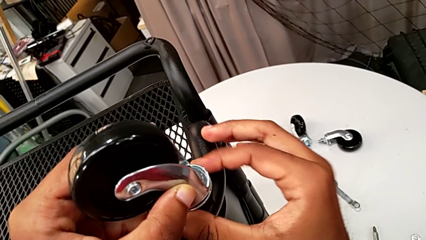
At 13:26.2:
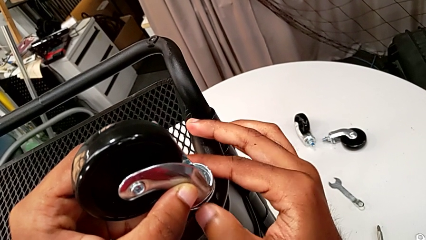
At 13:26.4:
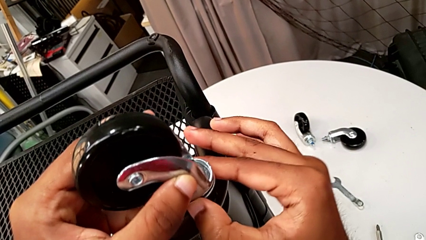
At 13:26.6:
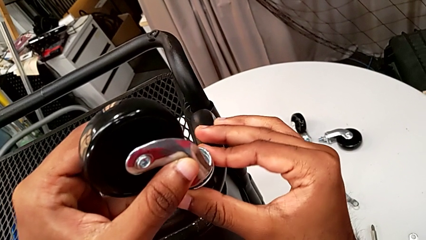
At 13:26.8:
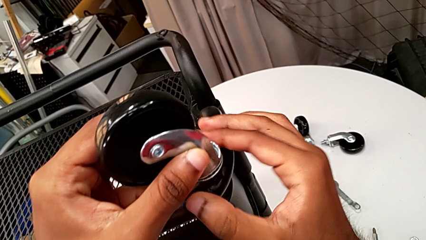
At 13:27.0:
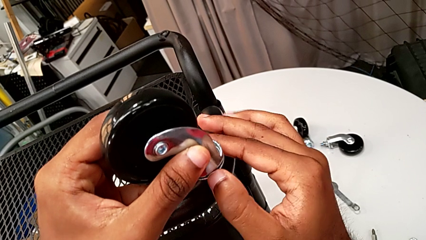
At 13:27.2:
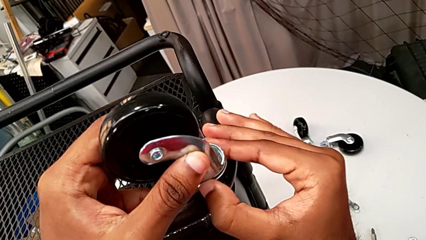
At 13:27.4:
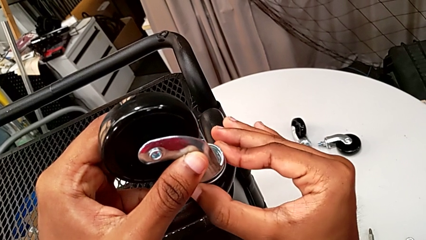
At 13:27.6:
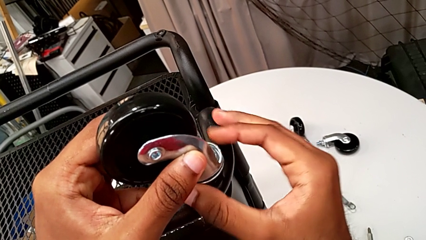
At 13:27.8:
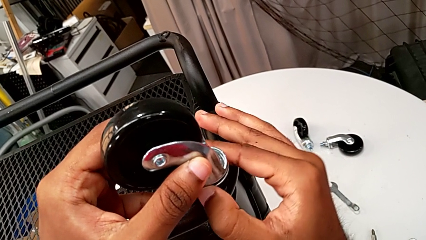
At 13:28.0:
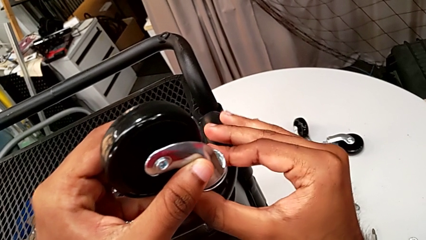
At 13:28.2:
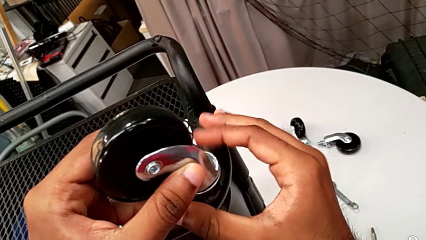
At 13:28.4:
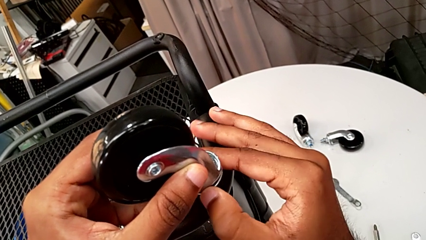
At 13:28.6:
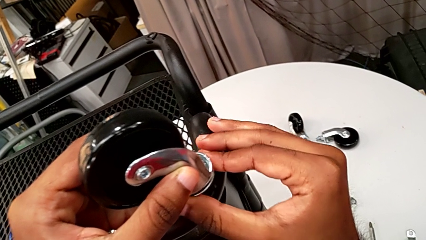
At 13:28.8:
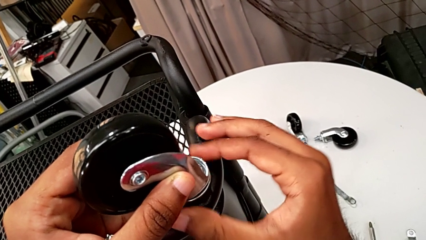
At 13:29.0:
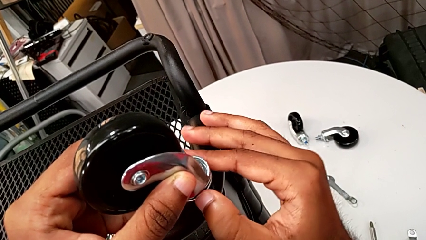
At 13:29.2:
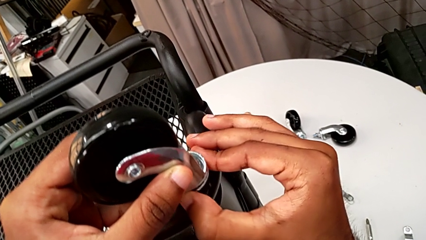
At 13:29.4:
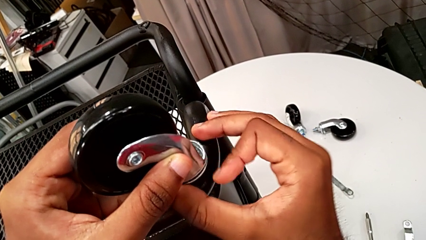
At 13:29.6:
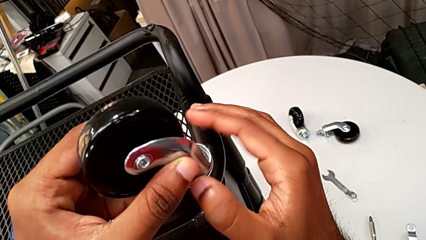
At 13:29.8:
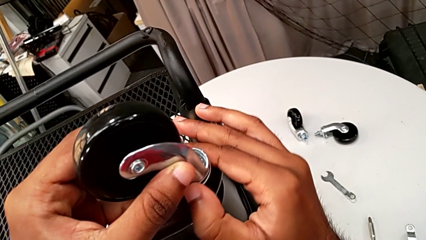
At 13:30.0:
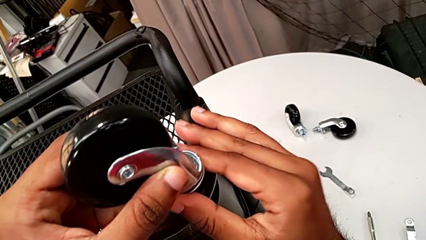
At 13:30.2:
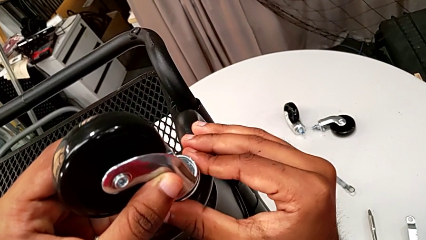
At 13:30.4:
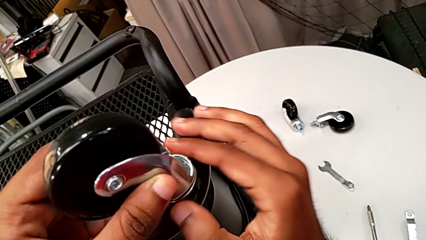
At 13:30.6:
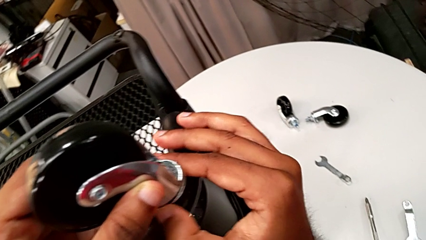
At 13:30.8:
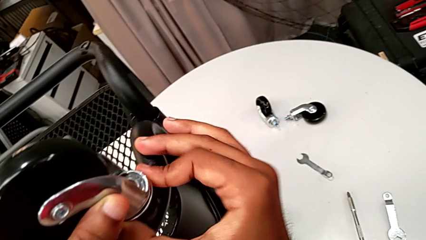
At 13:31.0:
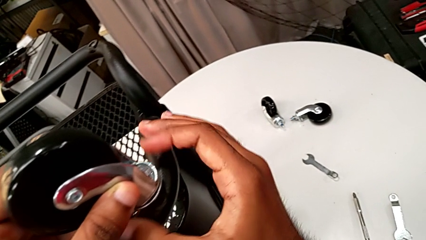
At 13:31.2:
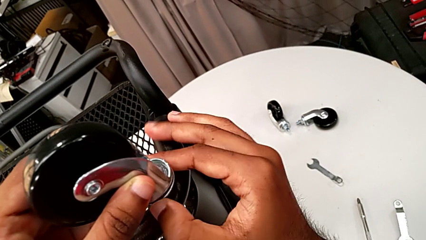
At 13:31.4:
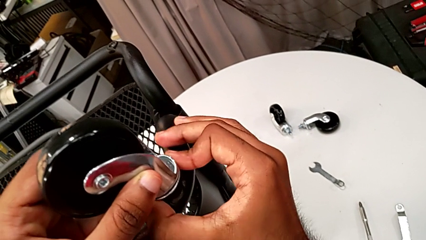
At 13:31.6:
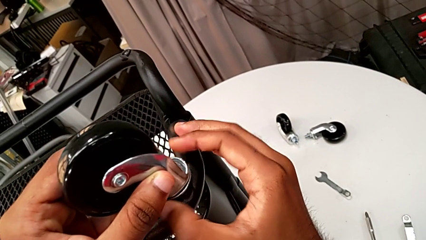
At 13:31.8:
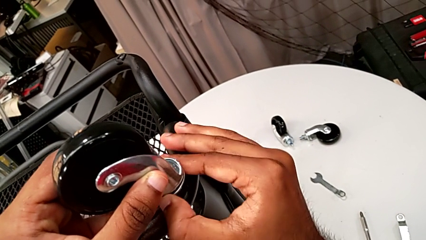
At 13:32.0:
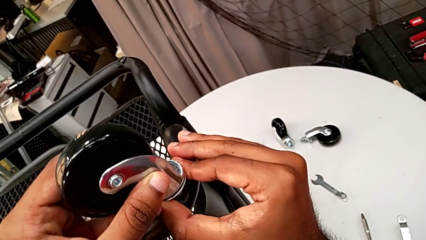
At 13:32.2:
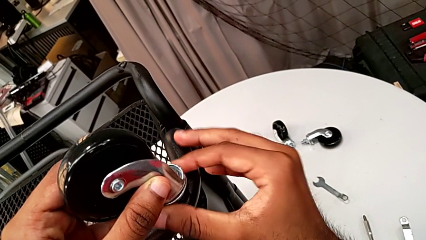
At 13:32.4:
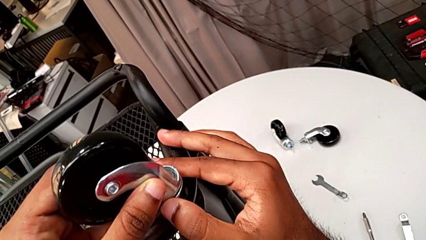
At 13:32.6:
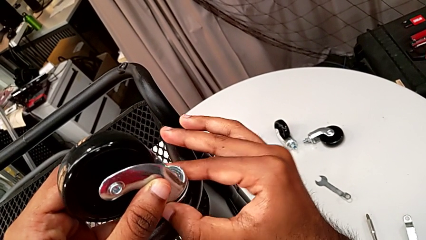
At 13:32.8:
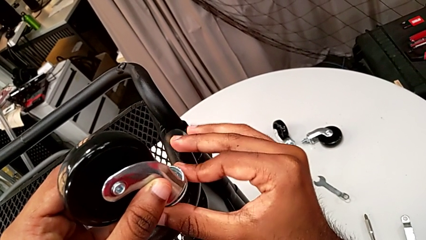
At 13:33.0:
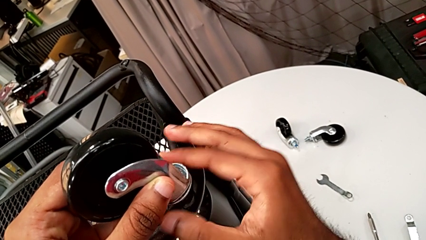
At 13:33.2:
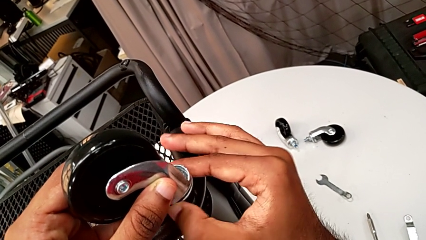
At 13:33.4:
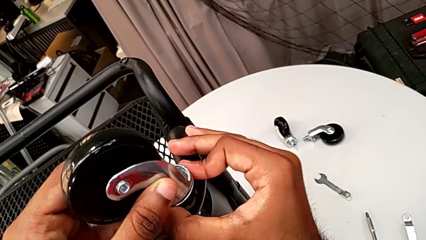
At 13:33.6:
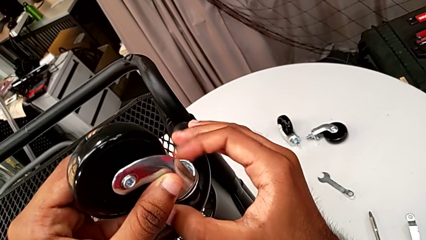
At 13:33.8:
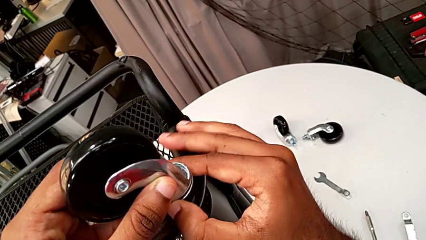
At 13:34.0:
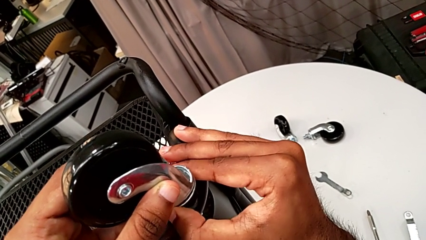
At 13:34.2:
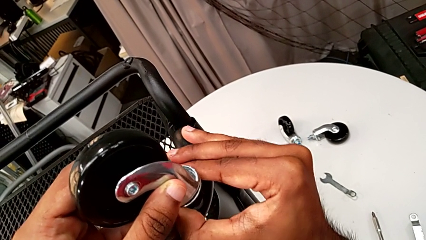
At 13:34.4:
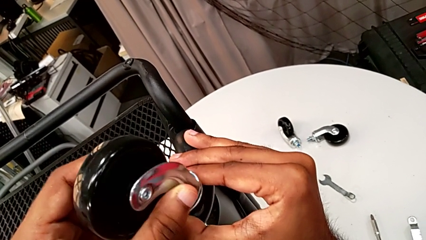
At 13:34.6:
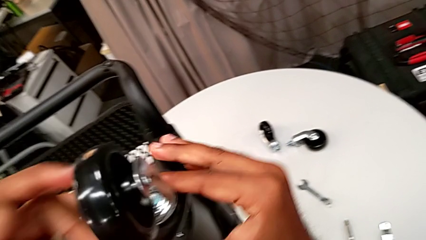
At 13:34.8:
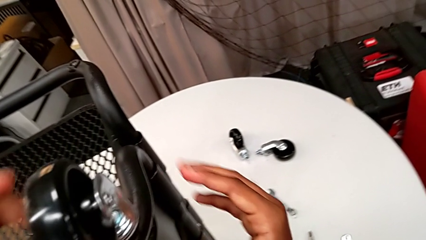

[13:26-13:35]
The camera wearer is assembling on the second wheel of the rolling cart. They keep screwing the second wheel.

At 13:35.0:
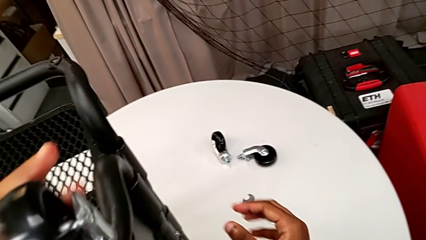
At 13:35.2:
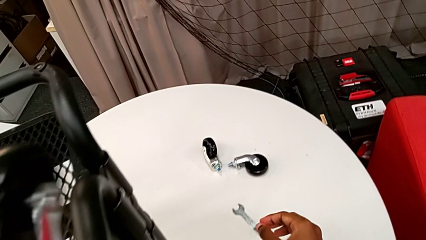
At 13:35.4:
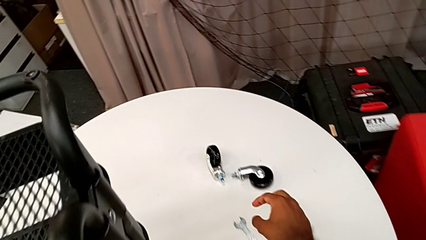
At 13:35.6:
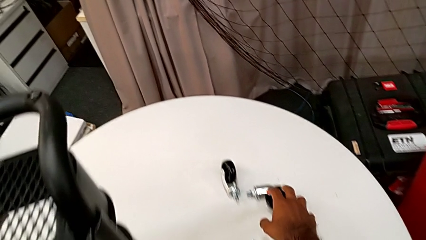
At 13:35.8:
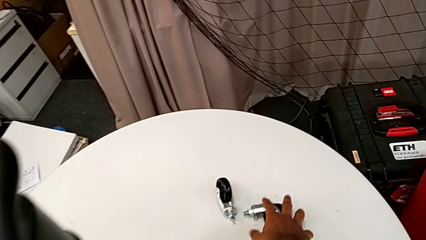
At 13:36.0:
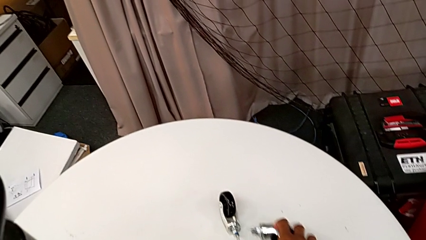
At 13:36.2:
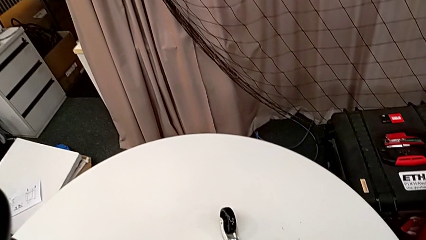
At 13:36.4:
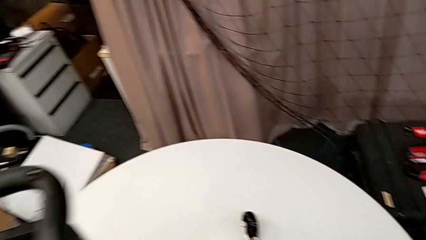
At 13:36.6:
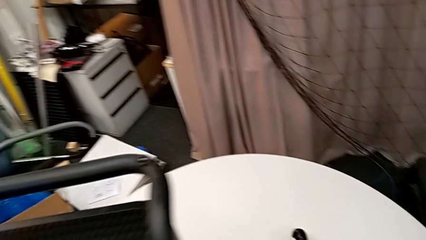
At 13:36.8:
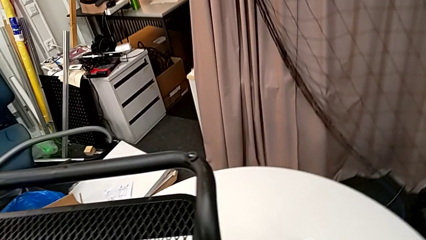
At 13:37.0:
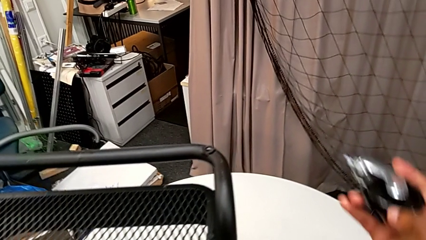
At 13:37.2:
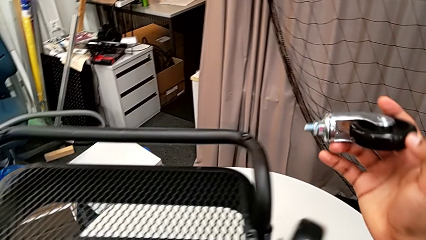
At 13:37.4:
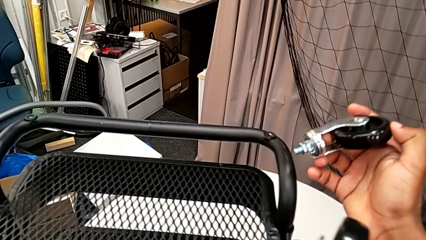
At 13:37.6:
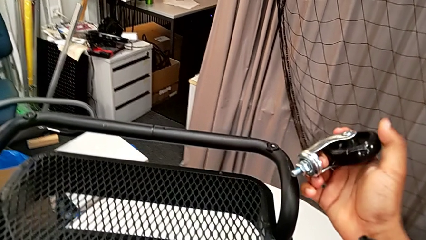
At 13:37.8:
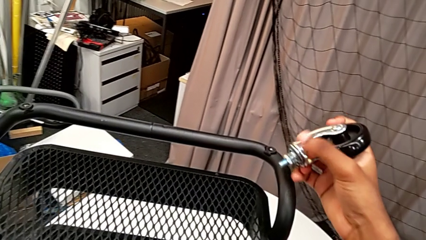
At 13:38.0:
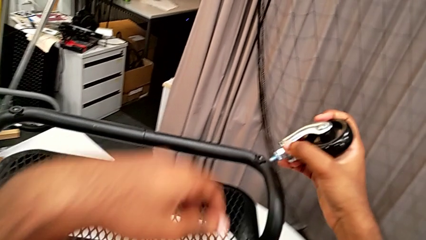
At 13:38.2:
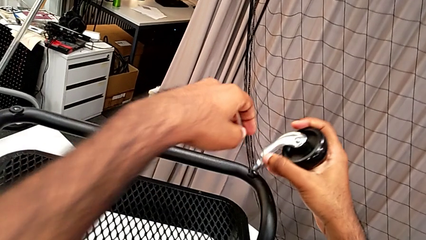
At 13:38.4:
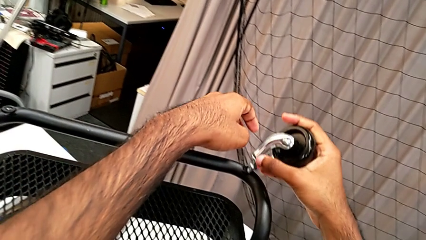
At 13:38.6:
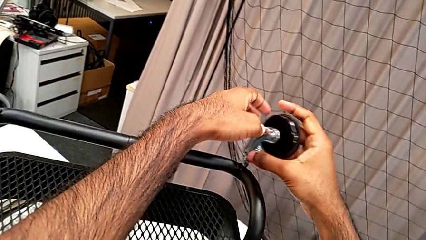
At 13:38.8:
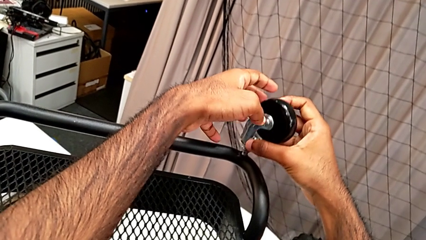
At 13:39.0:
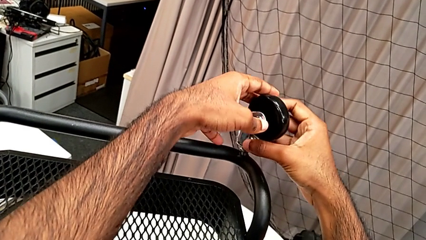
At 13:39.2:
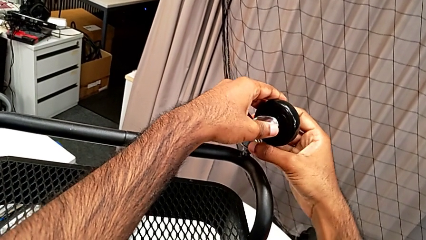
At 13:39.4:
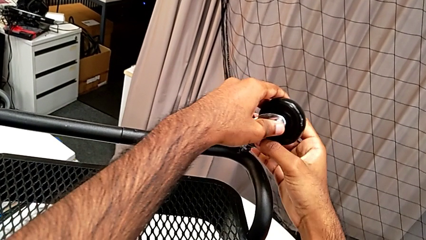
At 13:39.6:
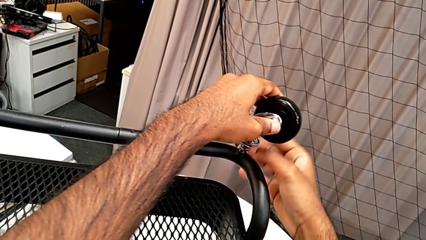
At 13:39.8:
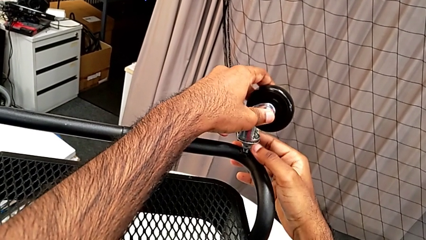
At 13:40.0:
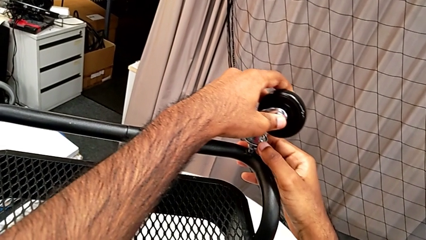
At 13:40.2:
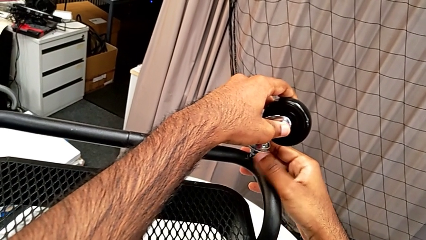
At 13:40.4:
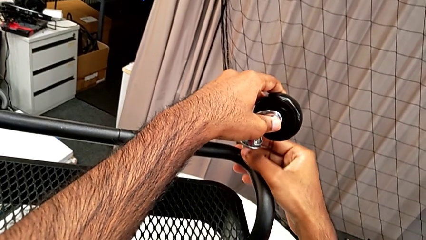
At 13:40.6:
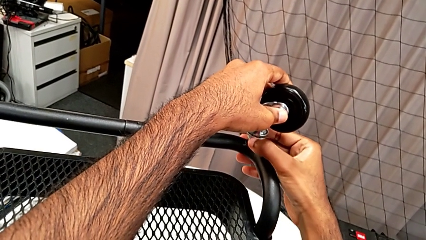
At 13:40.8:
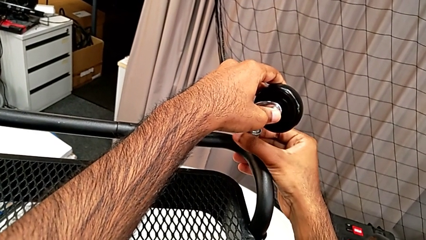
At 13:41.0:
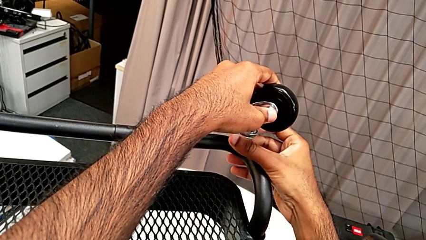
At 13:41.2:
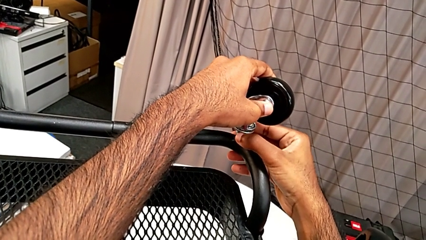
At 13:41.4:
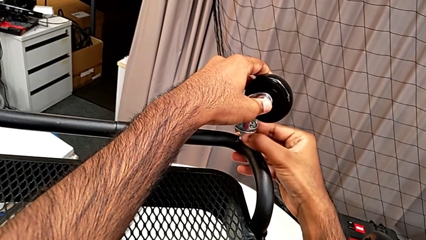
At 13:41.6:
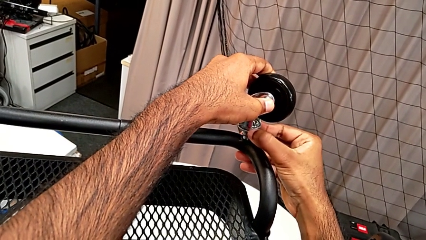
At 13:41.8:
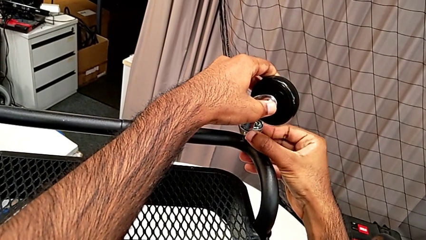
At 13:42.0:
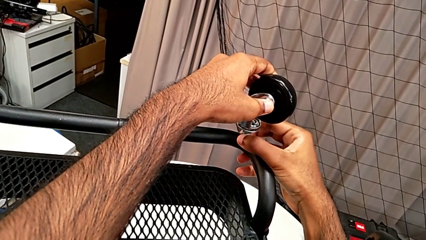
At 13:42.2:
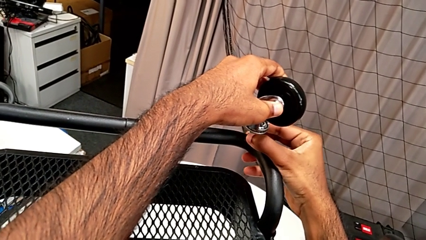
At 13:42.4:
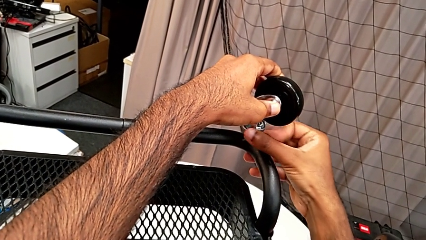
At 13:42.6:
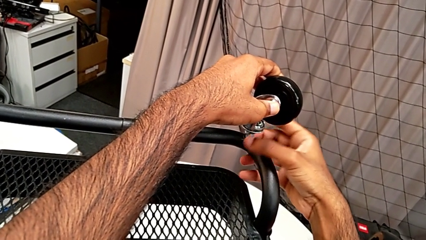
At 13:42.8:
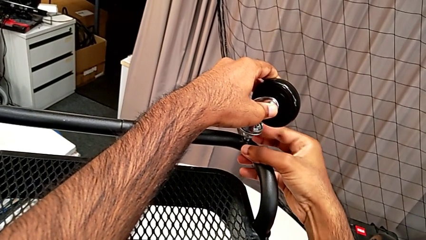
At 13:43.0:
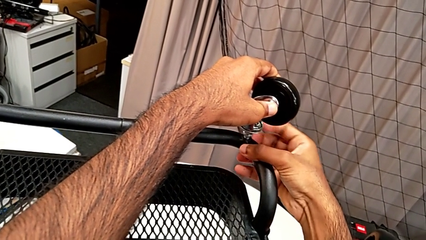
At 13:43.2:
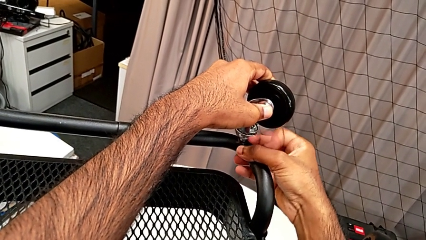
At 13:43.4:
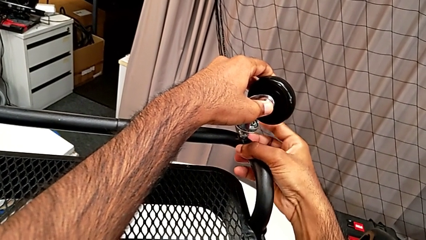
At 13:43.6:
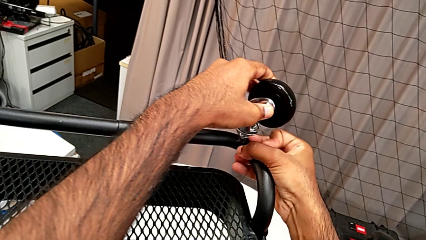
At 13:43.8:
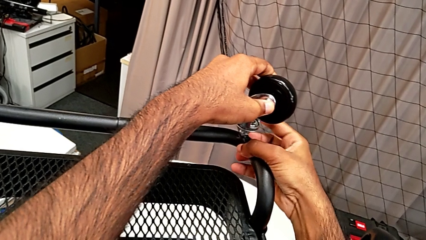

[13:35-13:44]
The camera wearer is assembling on the third wheel of the rolling cart. They grab the third wheel, insert it and begin to screw it.
